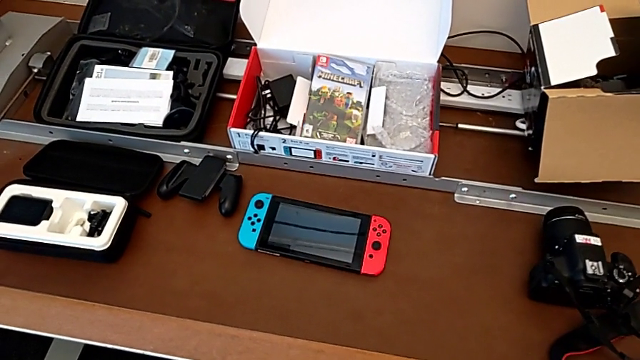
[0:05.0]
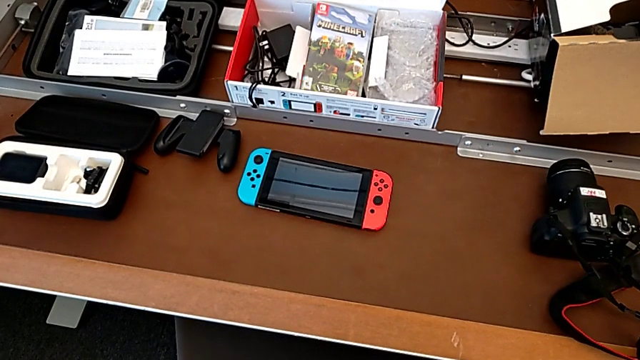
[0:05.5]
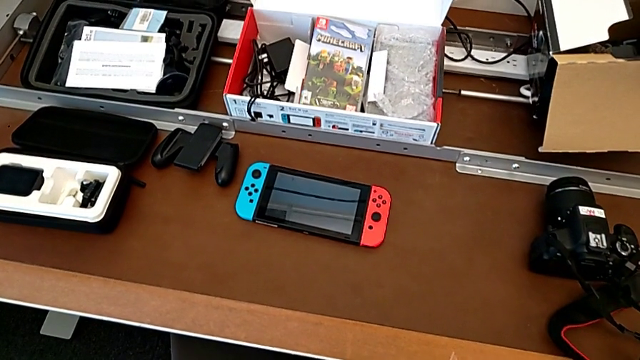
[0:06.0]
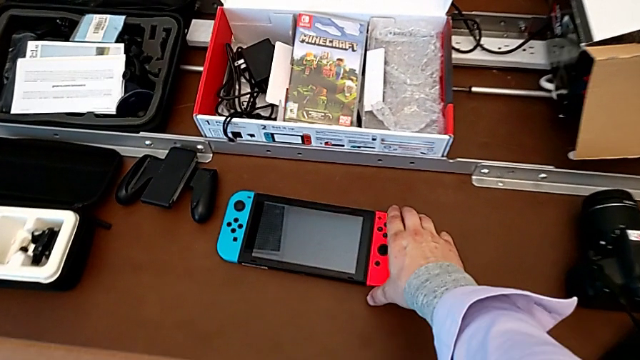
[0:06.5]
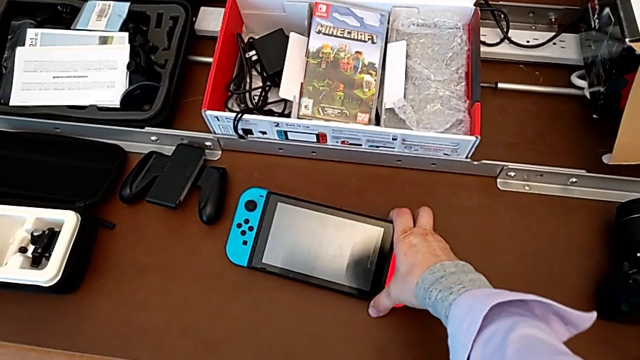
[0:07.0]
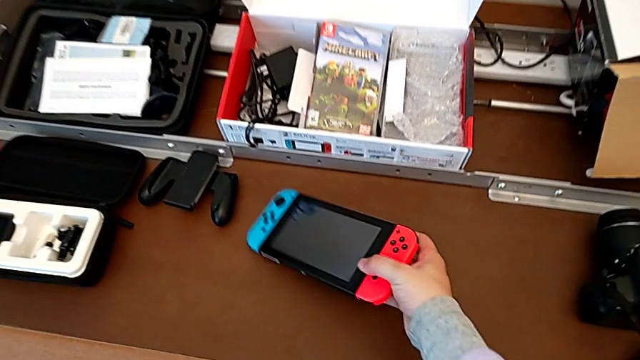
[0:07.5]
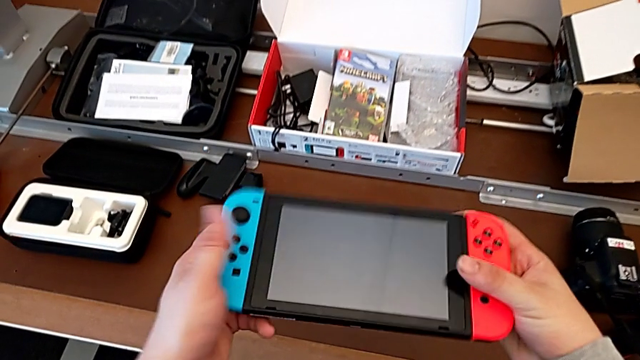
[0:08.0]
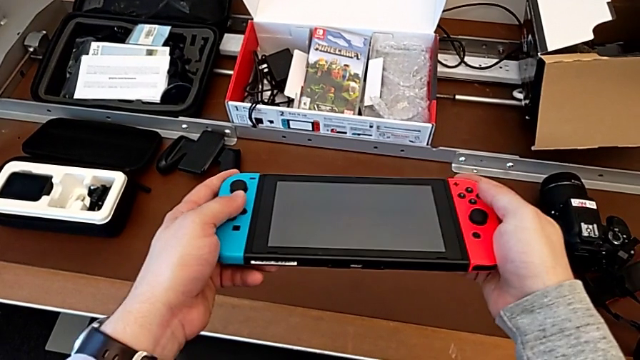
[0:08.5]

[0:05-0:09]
The camera wearer lifts the Nintendo Switch. They grab the Nintendo Switch and lift it.

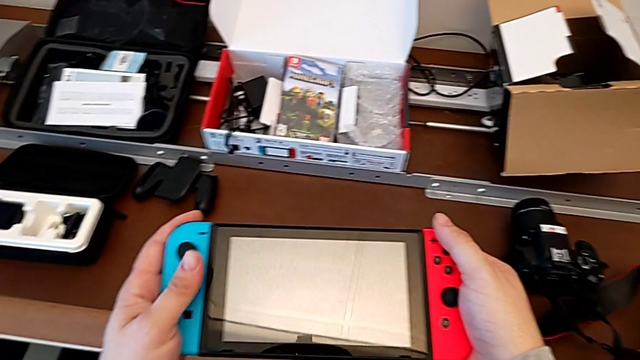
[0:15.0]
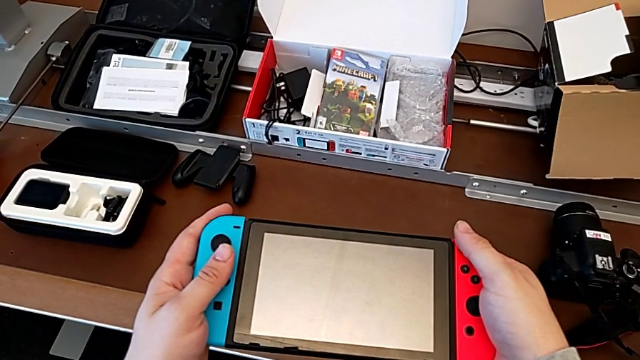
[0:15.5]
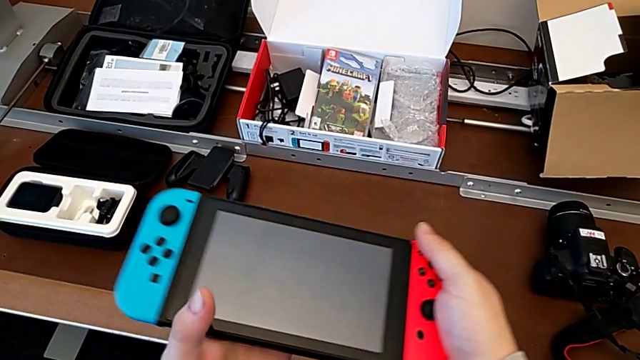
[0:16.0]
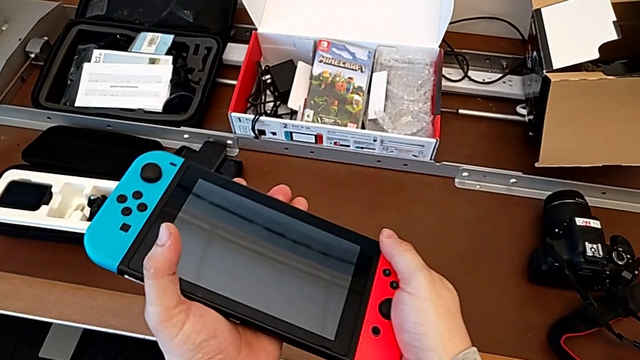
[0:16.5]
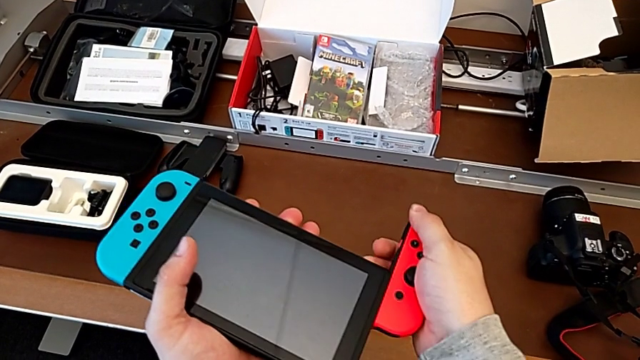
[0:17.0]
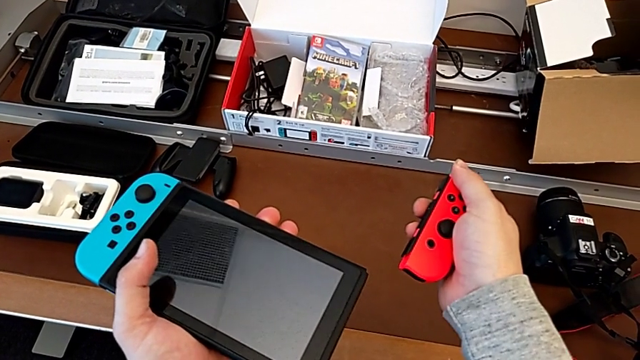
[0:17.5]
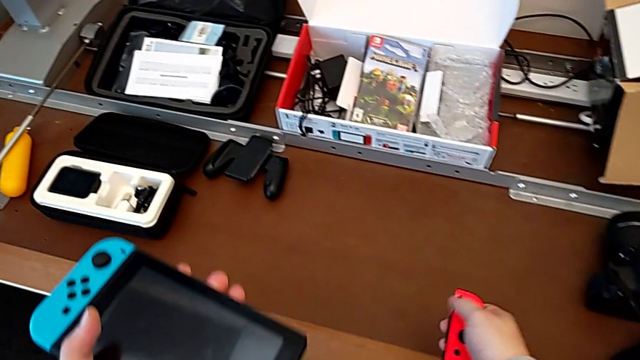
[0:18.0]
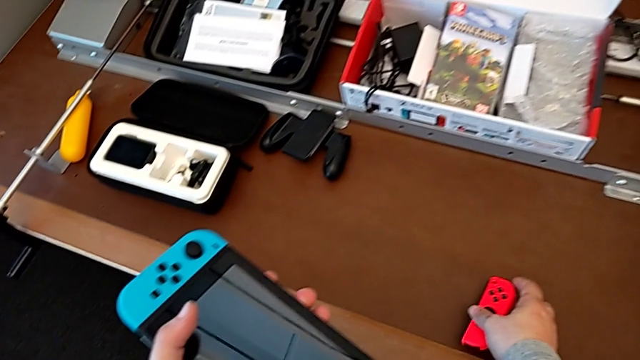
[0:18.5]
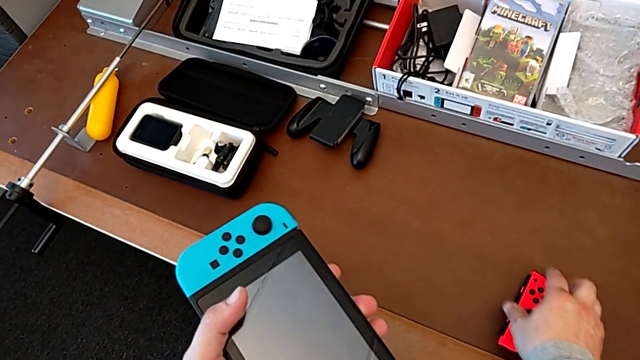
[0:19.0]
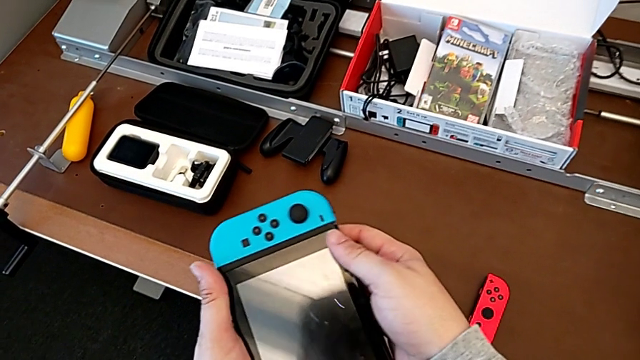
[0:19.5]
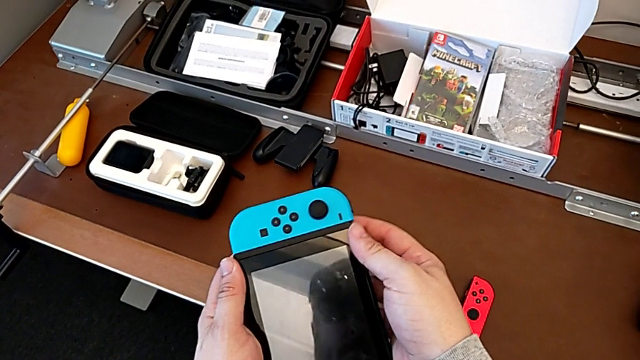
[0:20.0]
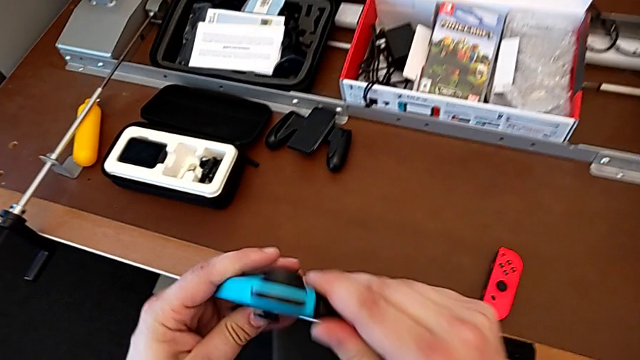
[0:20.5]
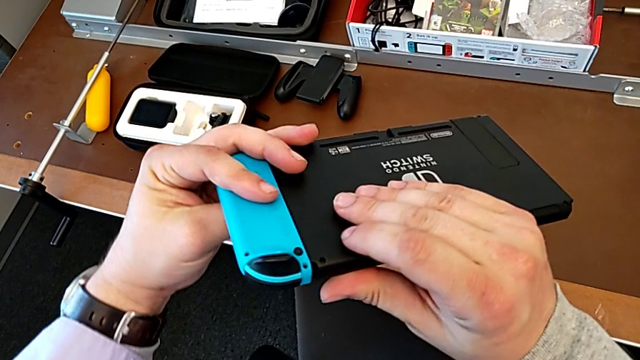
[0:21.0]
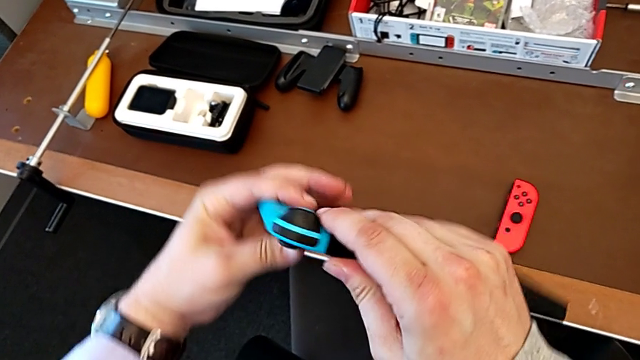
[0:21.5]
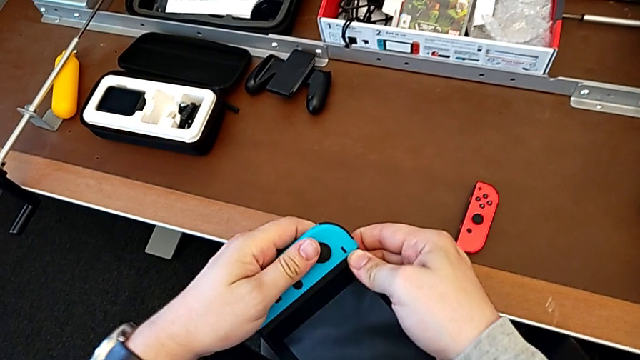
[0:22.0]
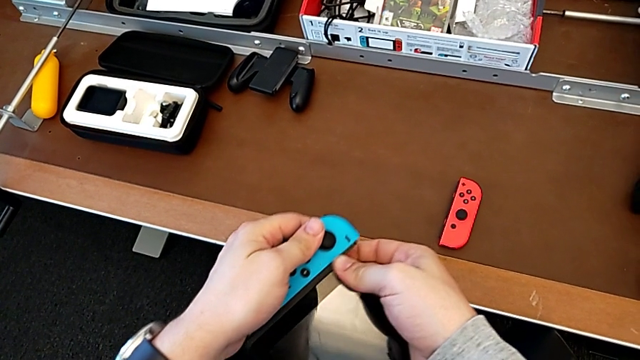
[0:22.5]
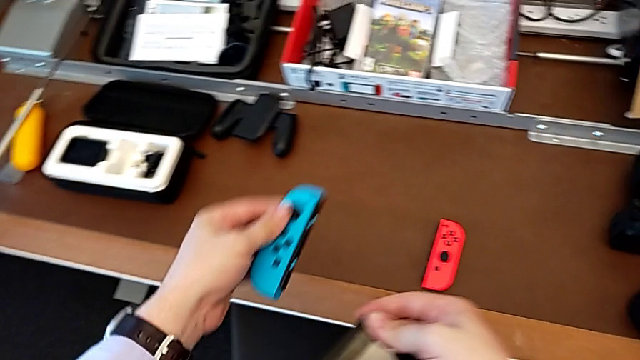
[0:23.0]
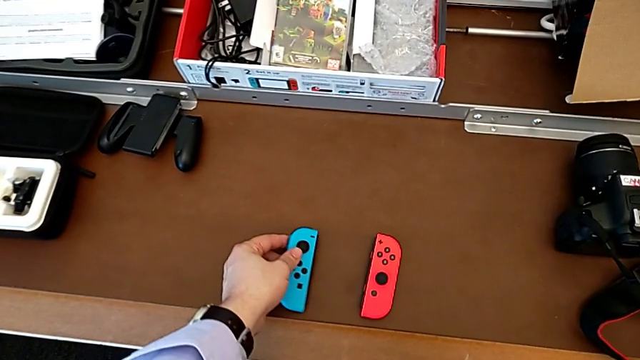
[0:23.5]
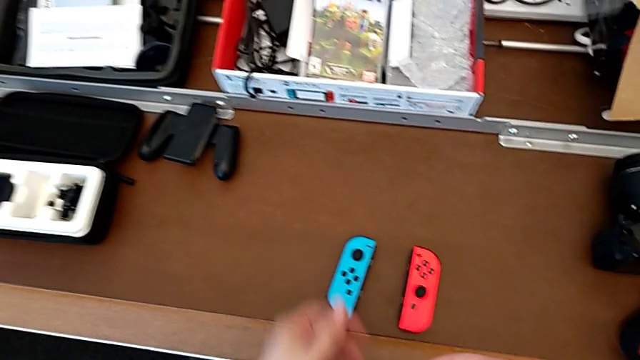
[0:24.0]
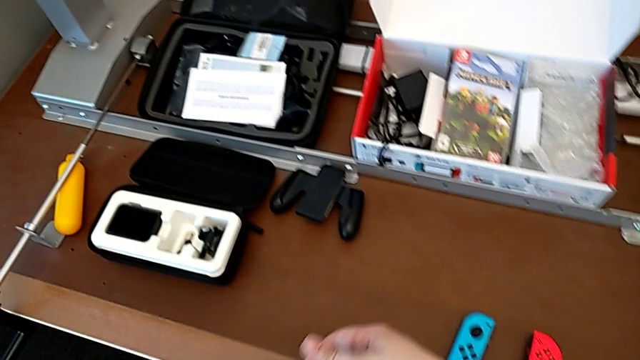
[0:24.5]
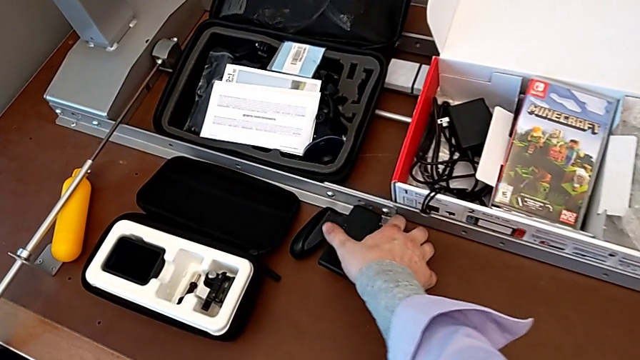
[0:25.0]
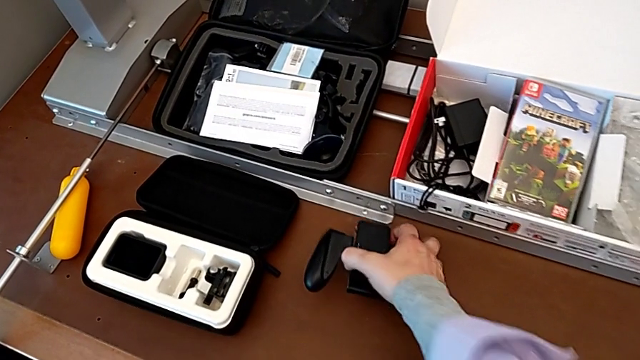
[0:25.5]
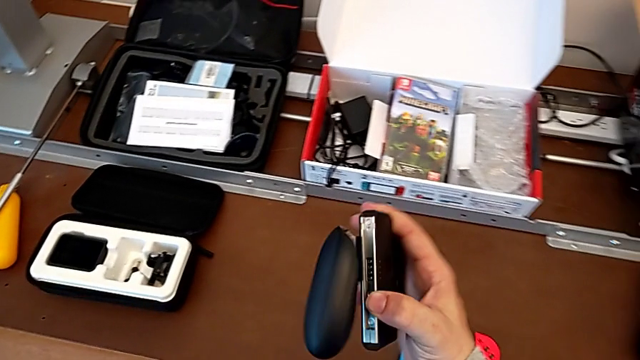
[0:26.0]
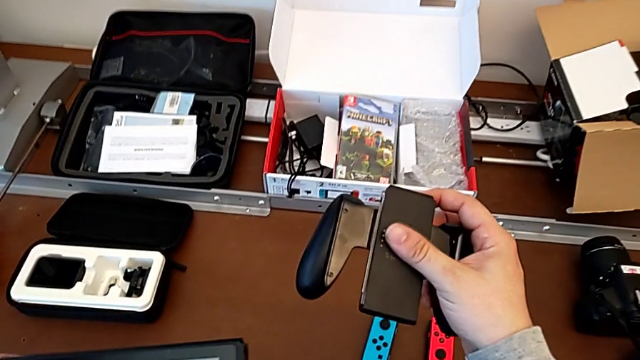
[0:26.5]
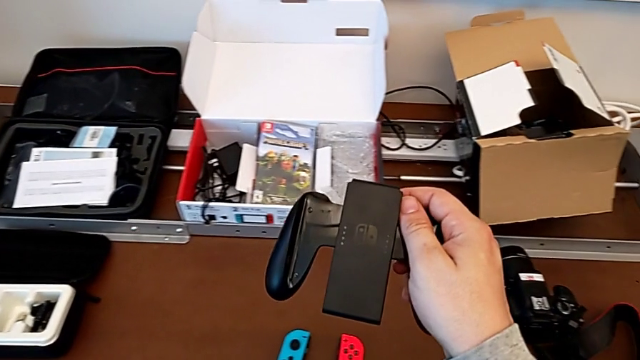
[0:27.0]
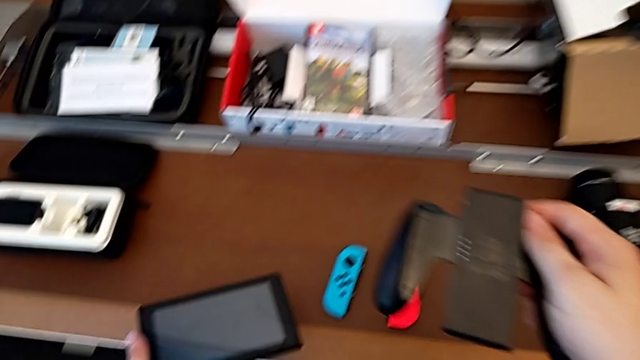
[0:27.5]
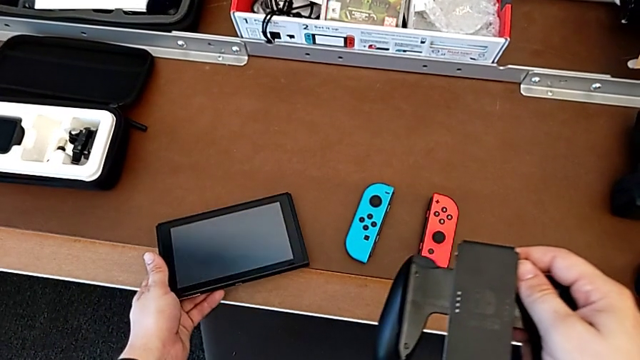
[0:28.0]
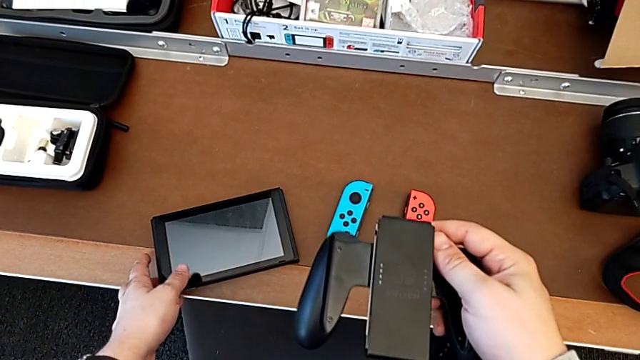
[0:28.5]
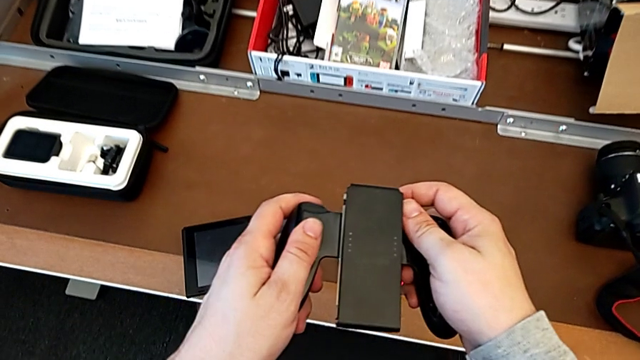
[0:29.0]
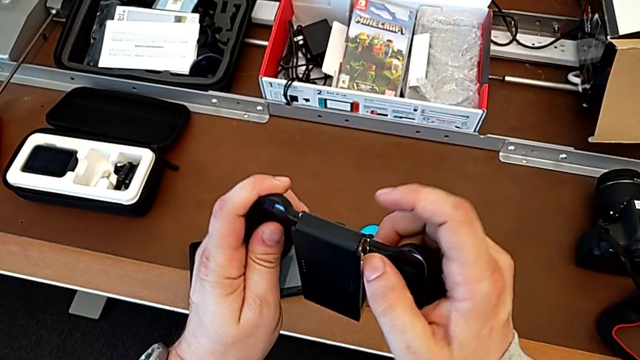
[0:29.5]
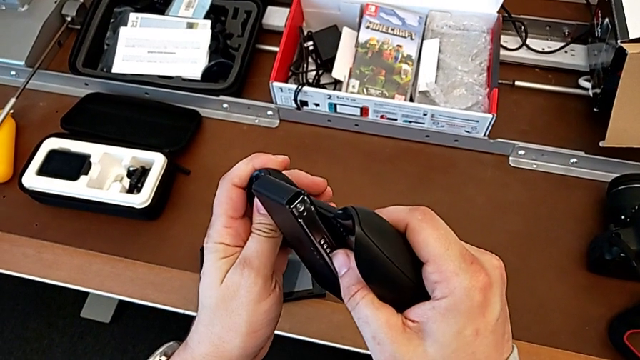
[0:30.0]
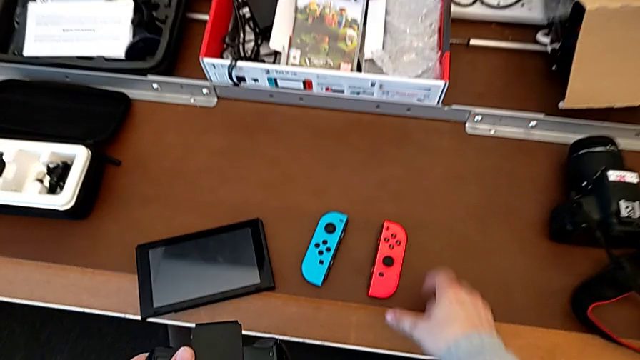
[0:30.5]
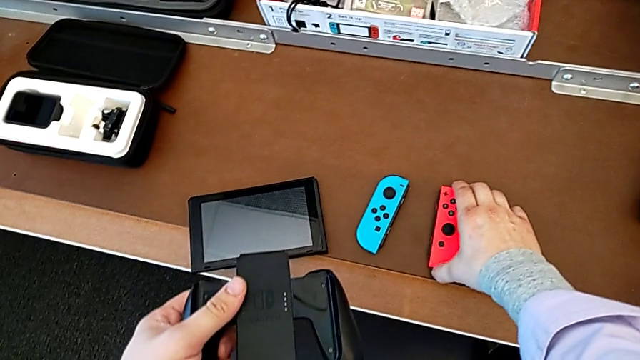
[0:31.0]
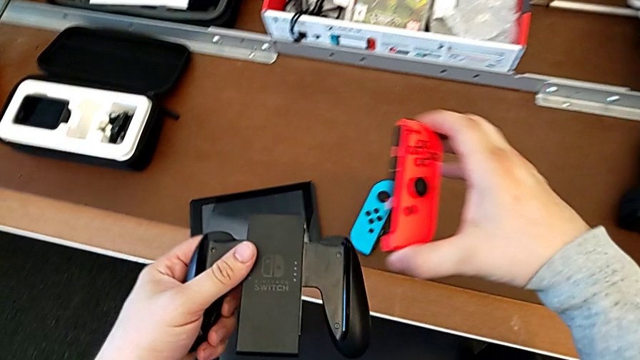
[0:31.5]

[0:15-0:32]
The camera wearer is changing the Nintendo Switch Joy-Cons from the handheld mode into the comfort grip. They slide the red Joy-Con controller, place the Joy-Con controller, inspect the Nintendo Switch, flip it, slide the blue Joy-Con controller, place the Nintendo Switch, lift the comfort grip, place the Nintendo Switch, inspect the comfort grip and grab it.
